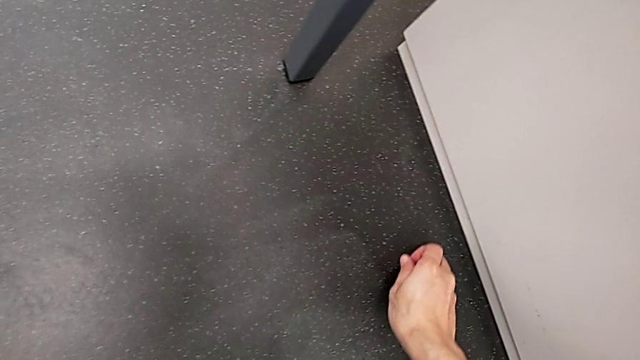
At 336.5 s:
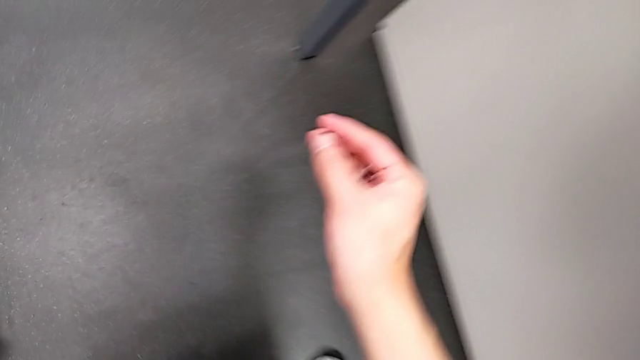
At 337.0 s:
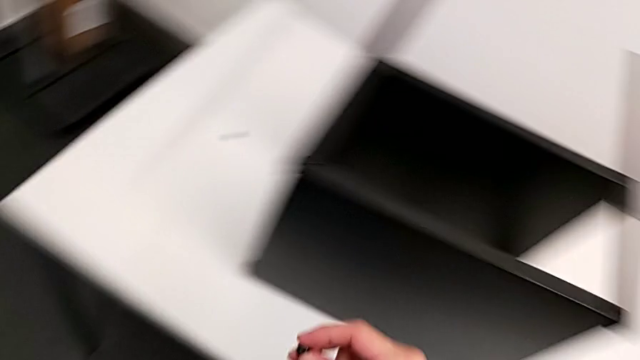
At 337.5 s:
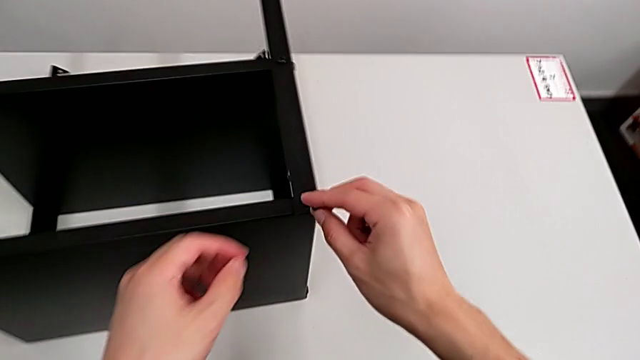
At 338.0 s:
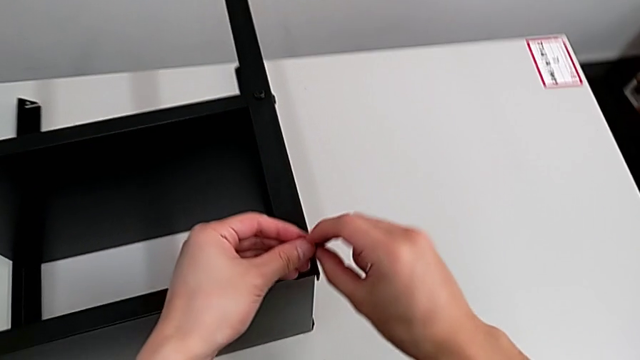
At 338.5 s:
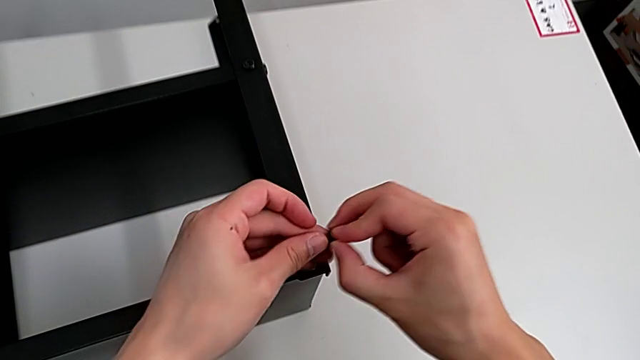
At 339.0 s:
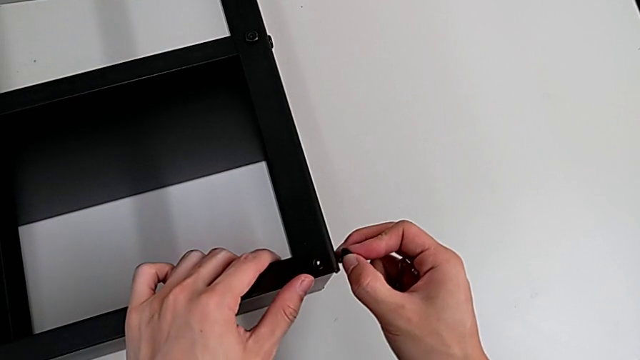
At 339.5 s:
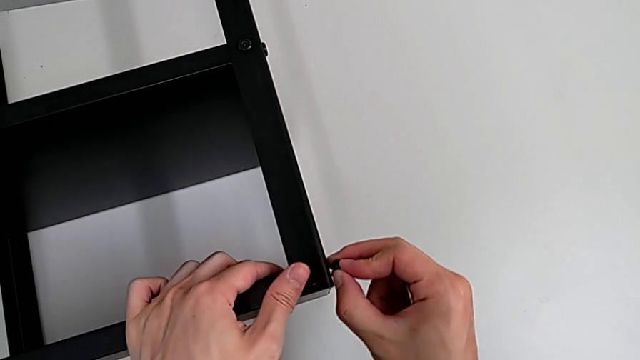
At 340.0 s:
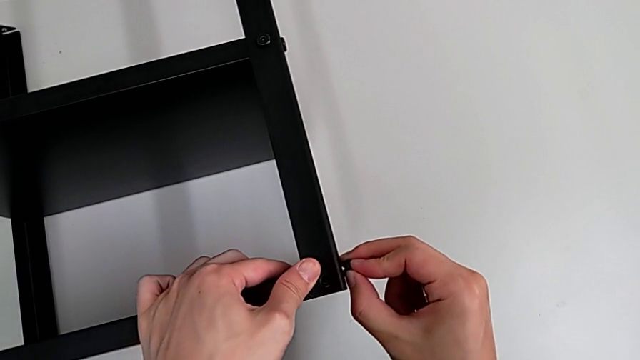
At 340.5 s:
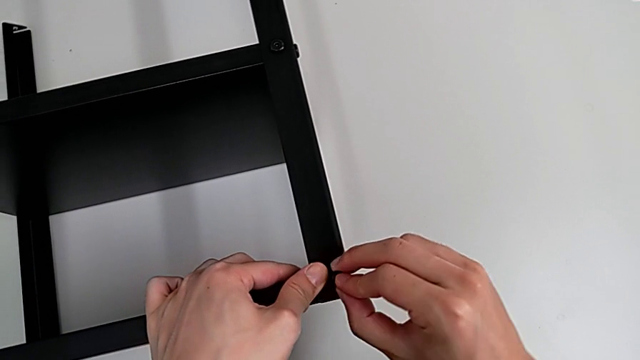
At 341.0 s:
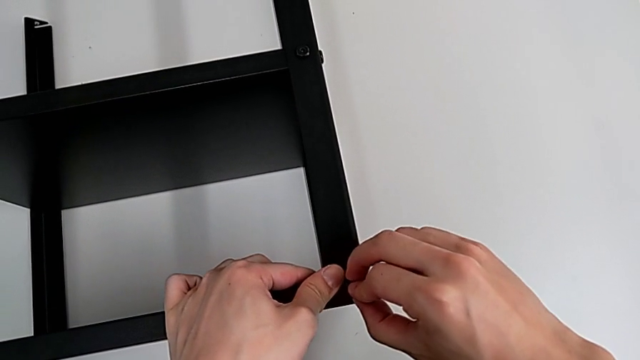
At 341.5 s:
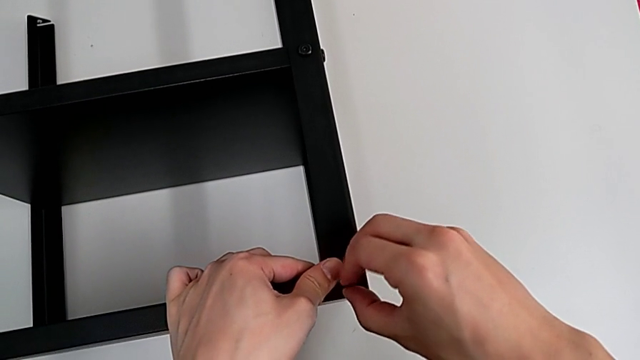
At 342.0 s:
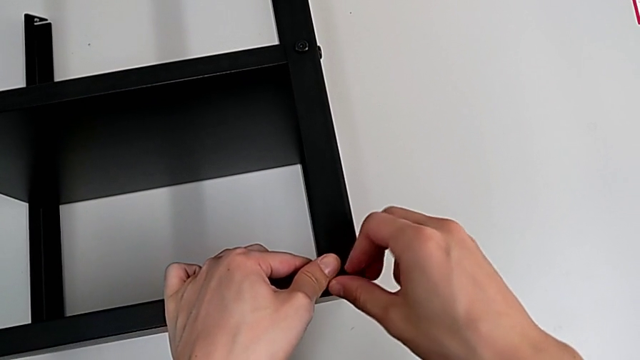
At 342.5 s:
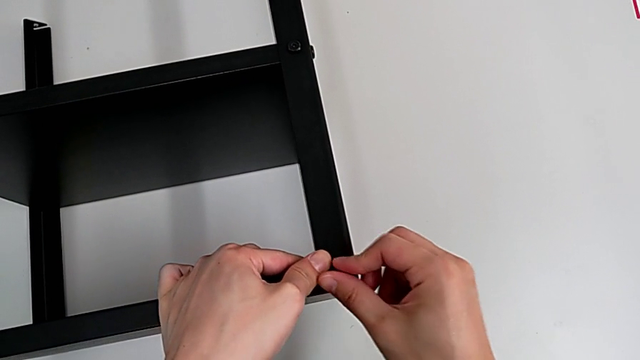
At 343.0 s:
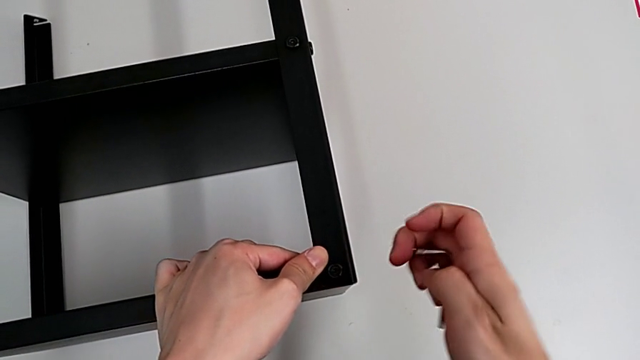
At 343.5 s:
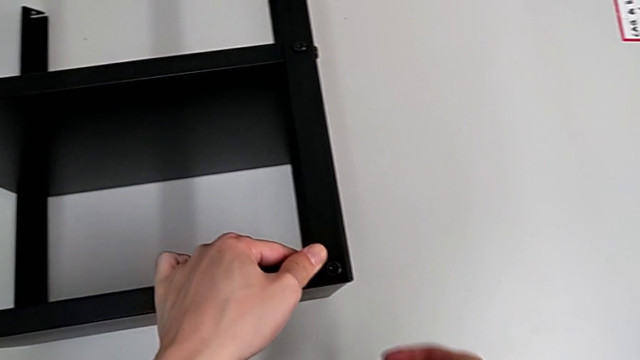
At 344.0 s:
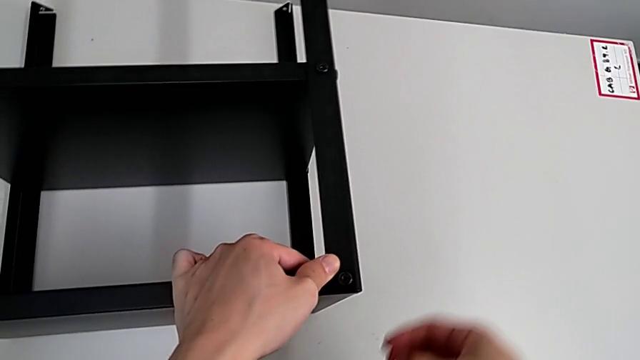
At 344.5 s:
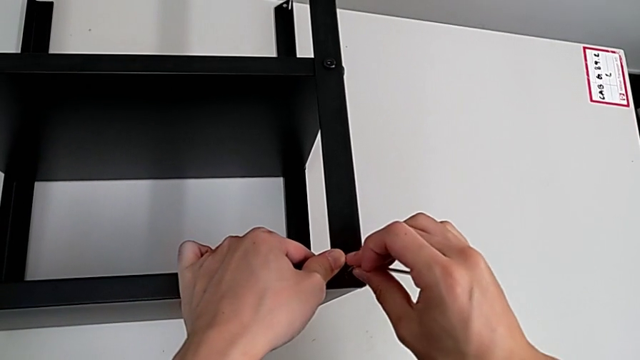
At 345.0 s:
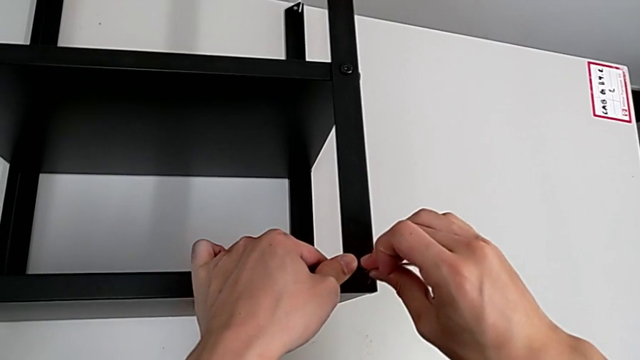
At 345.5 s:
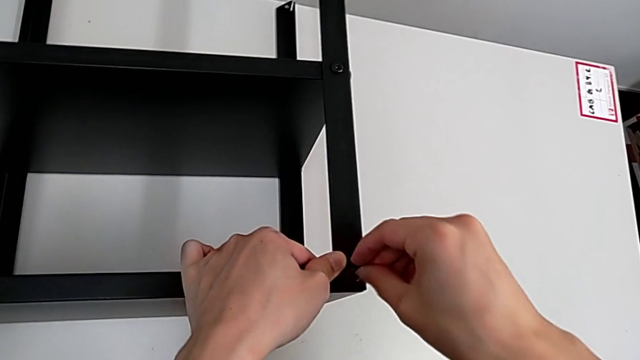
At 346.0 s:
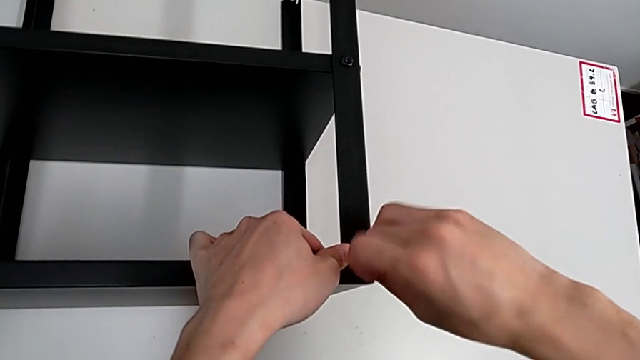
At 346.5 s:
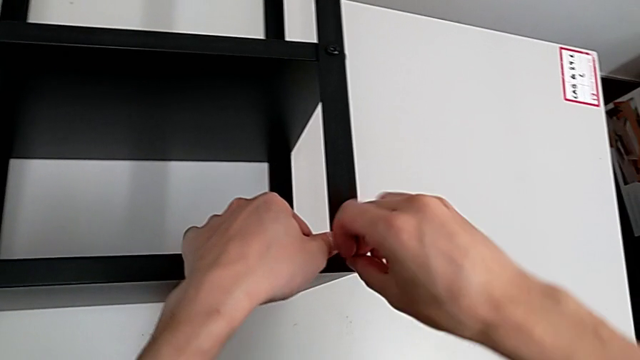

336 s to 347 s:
The camera wearer is screwing the fourth leg of the table. They grab the hex socket head, lift it, grab it, insert it, rotate the Allen wrench and insert it.

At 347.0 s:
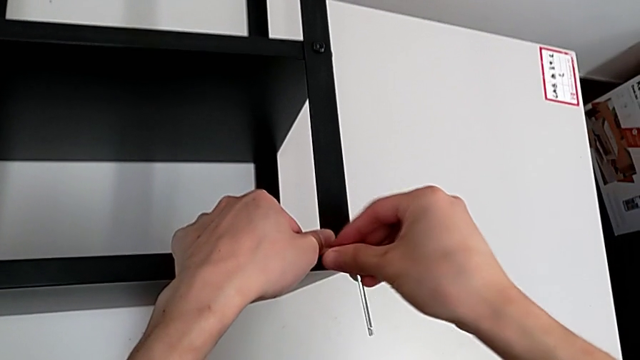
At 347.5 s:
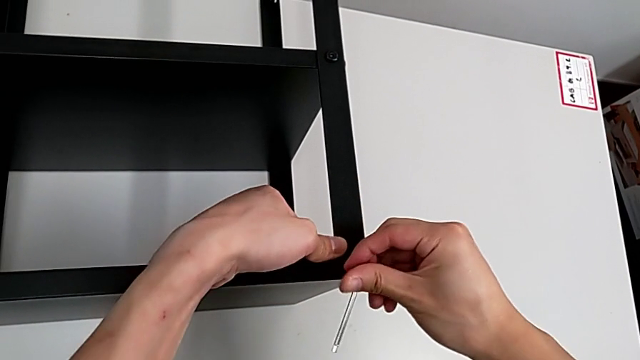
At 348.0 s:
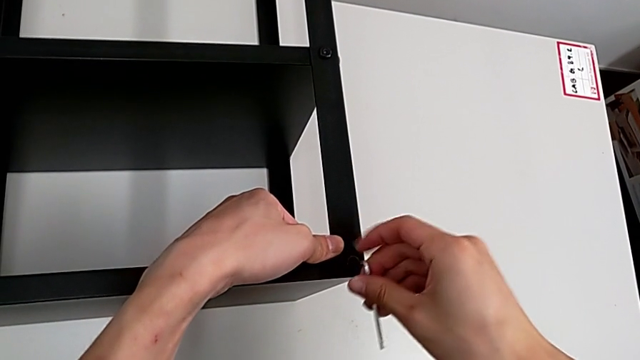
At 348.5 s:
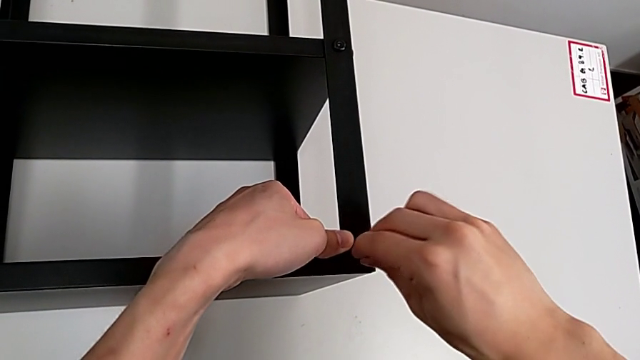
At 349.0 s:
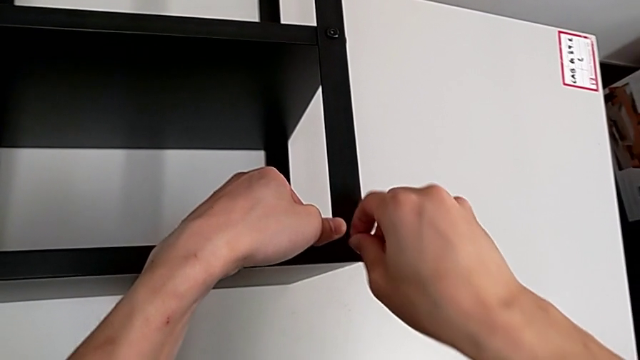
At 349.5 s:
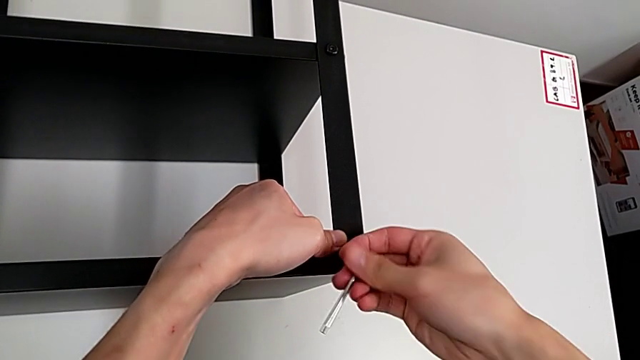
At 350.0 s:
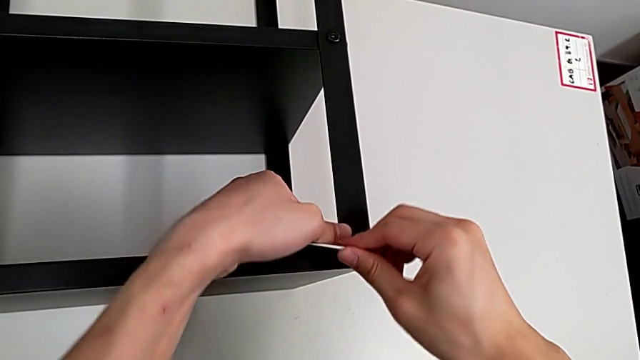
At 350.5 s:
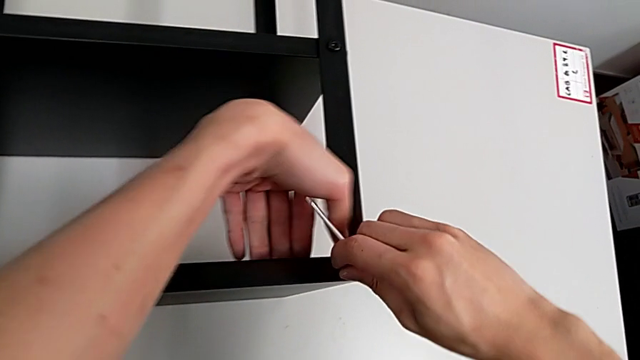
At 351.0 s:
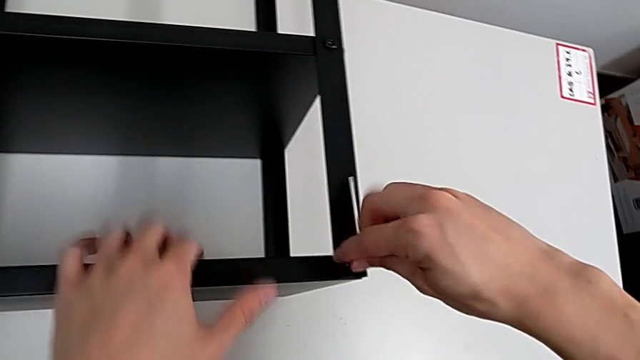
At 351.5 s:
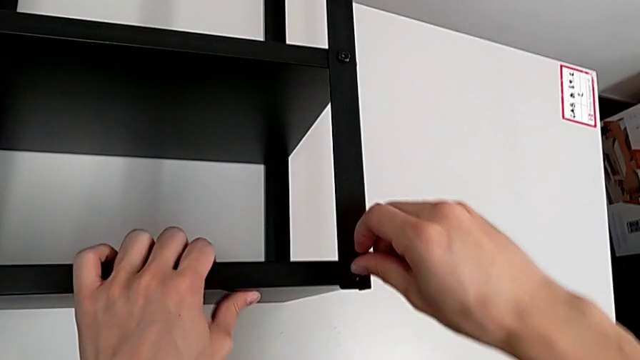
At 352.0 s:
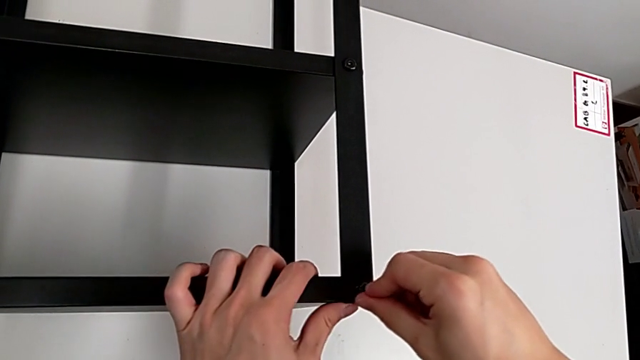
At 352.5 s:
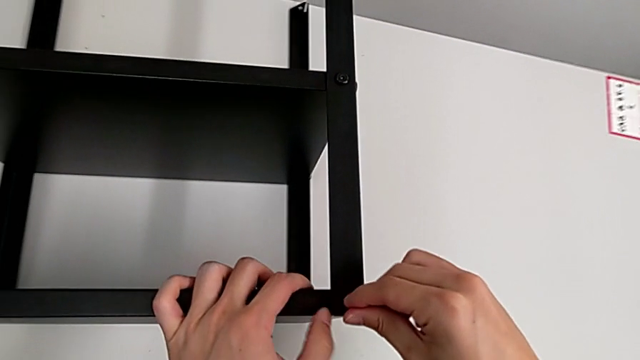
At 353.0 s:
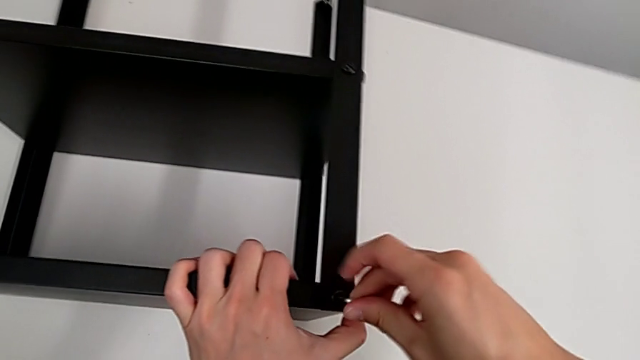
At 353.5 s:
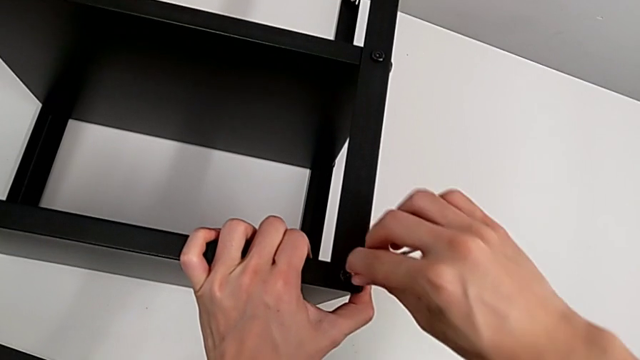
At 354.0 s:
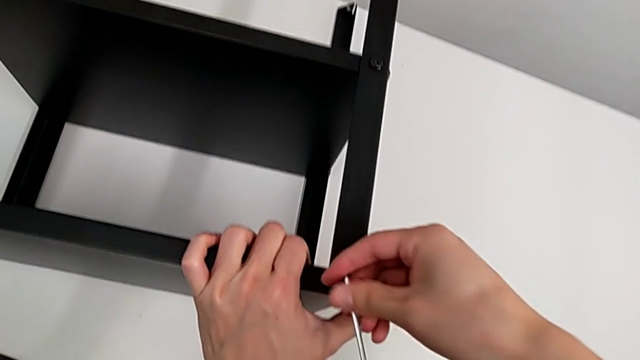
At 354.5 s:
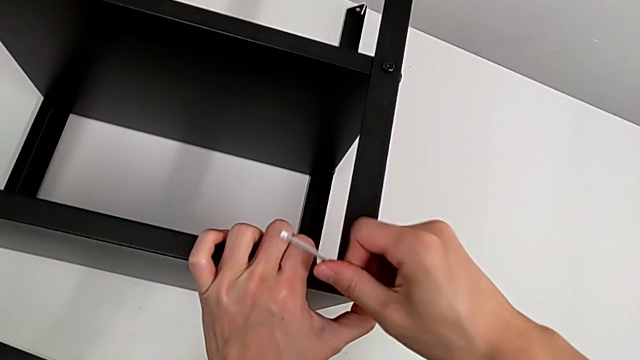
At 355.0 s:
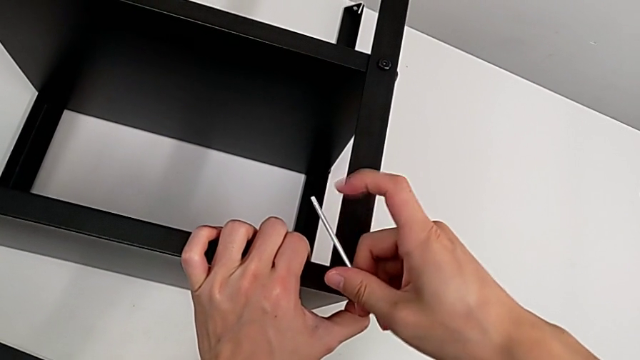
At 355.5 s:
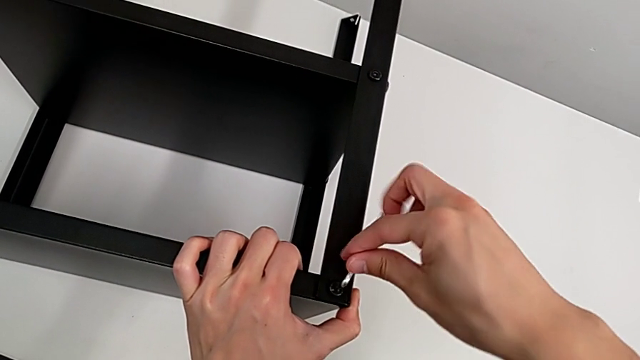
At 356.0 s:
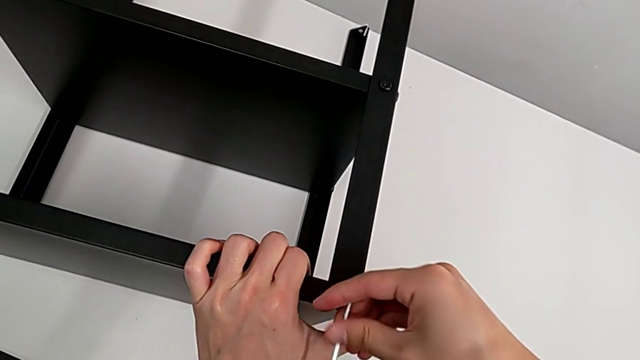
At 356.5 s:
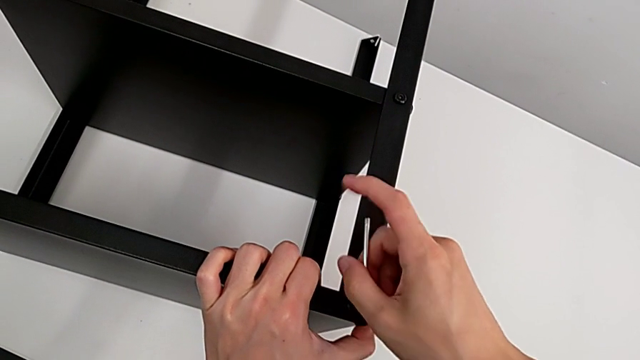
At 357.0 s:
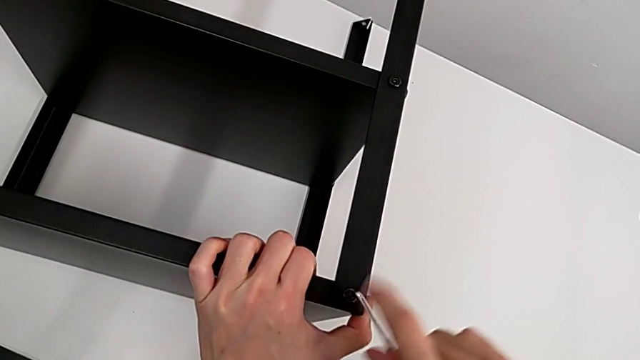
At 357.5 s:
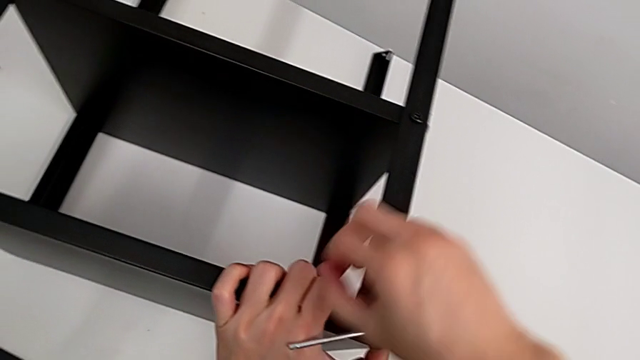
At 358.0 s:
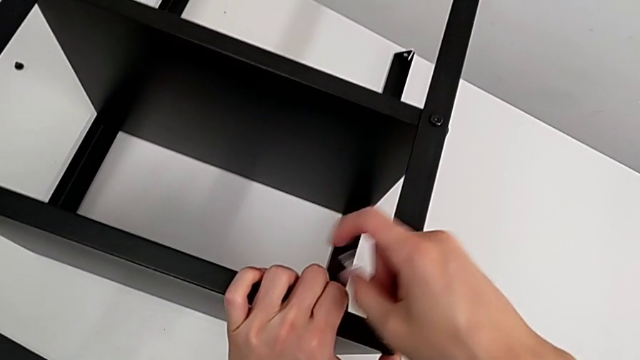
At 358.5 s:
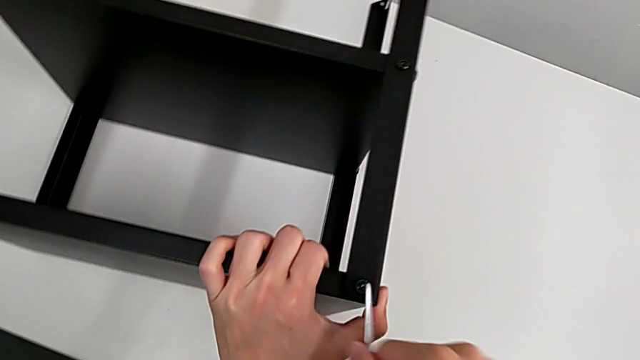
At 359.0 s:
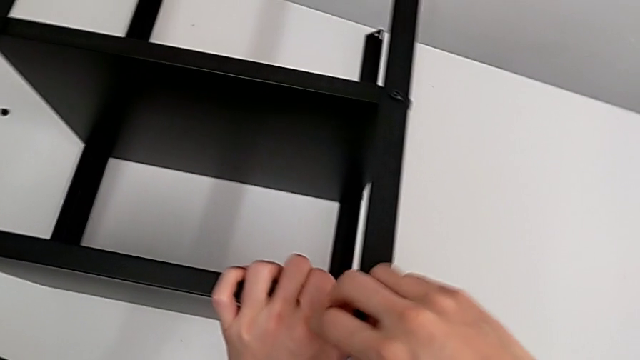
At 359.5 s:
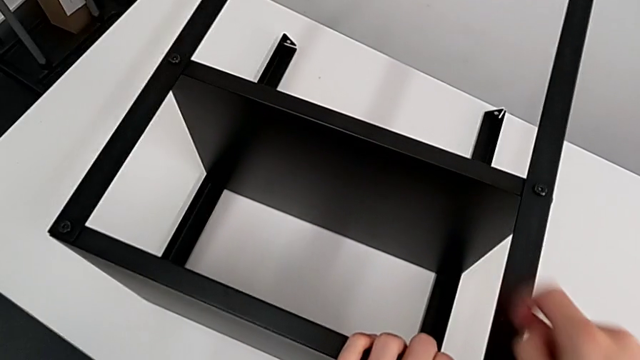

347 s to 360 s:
The camera wearer is screwing the fourth leg of the table. They screw the hex socket head.
